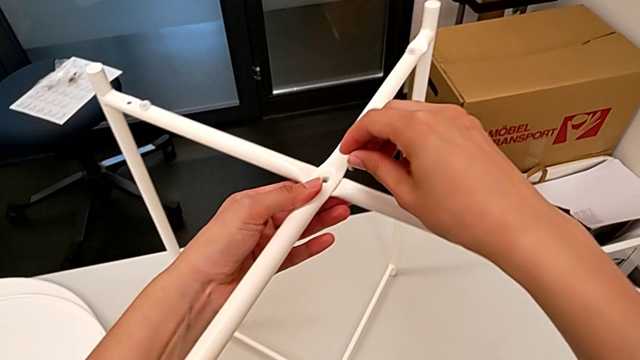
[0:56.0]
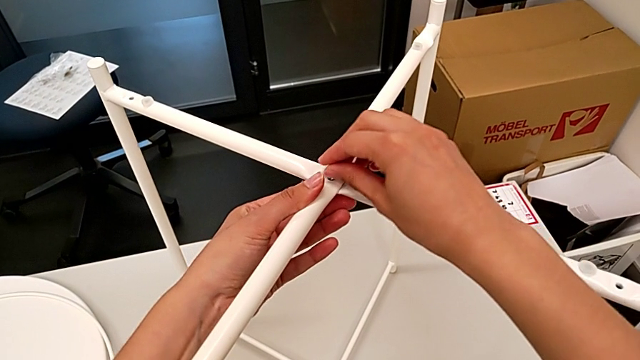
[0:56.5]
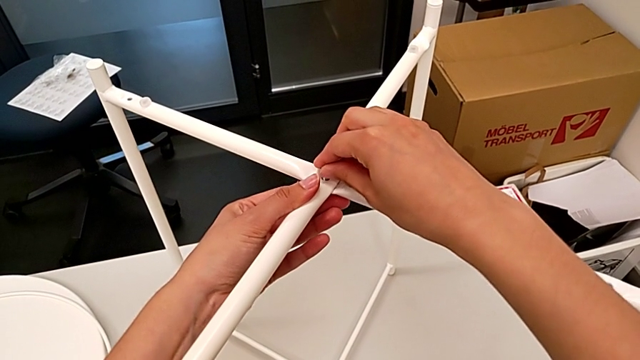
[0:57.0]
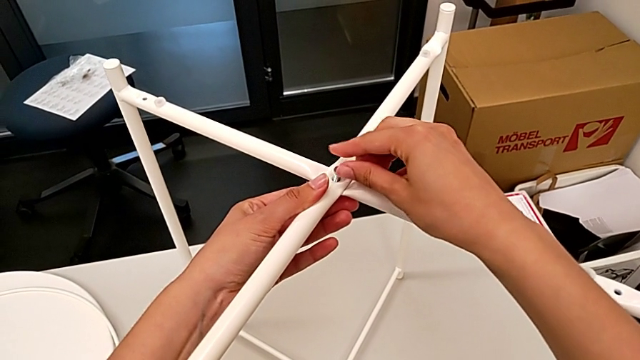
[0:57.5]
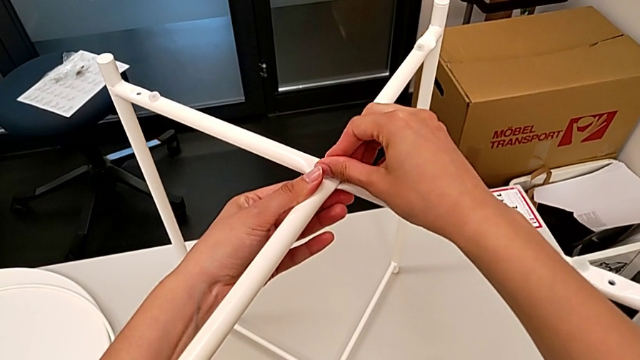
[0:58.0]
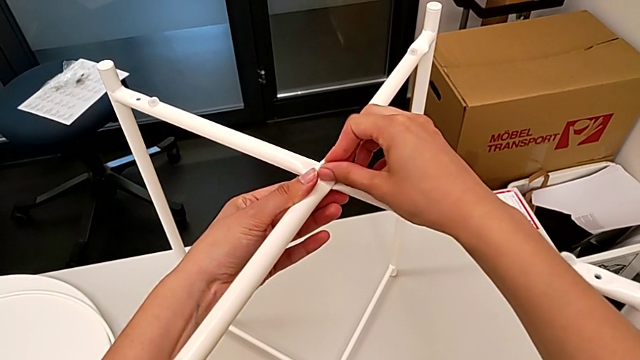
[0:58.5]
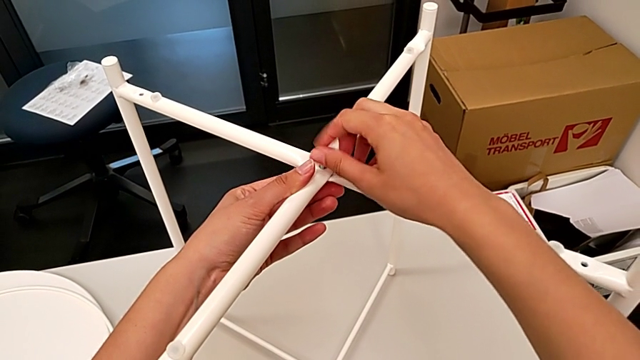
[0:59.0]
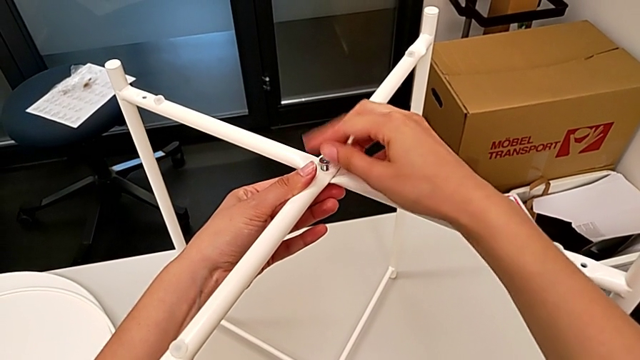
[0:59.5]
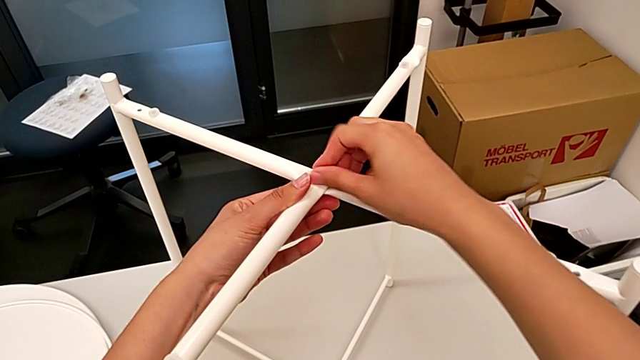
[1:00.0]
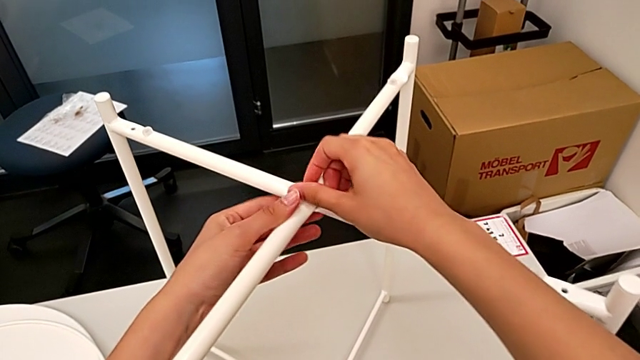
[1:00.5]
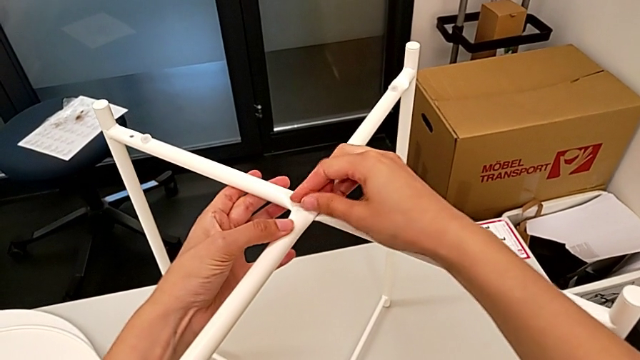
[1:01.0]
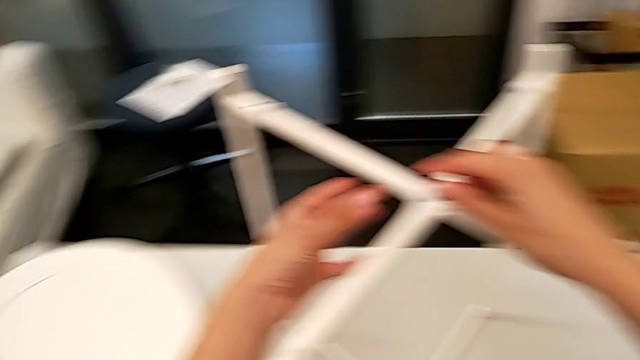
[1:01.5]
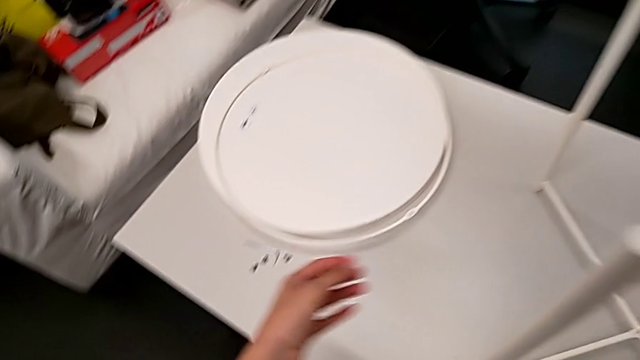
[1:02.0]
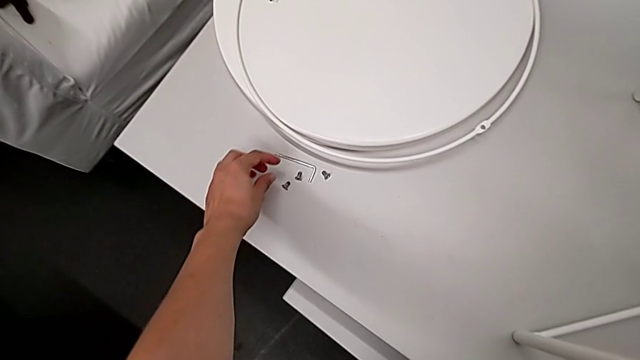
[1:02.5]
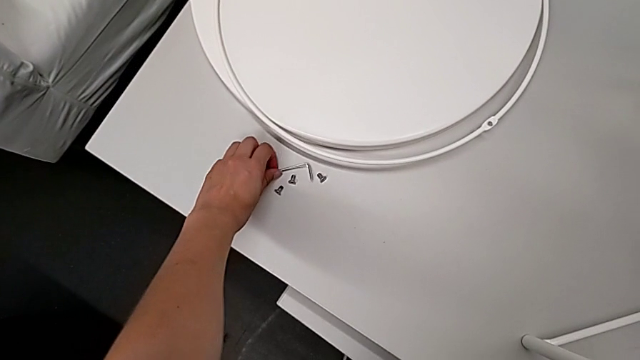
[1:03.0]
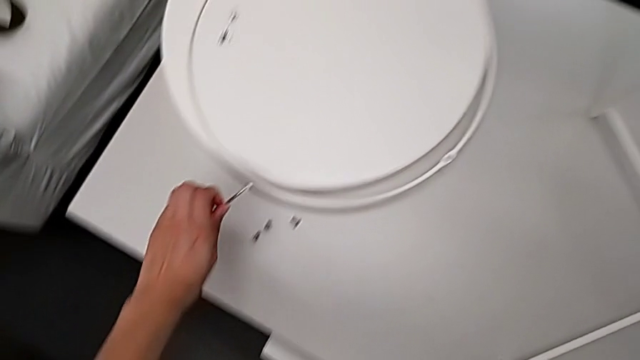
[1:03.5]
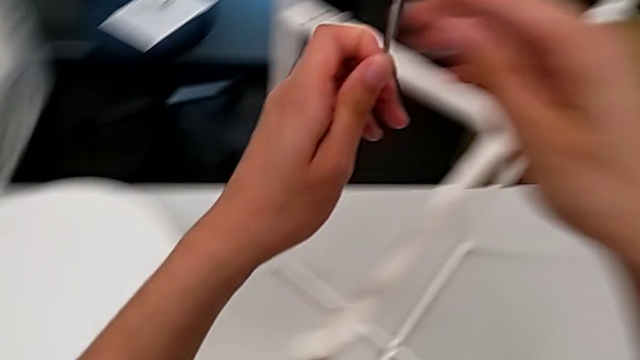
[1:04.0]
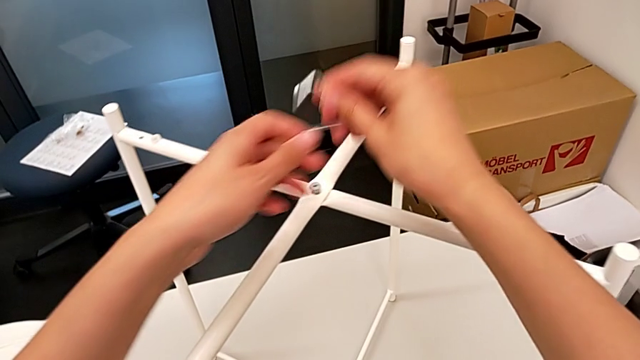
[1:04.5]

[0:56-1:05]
The camera wearer is assembling the legs. They insert the first hex socket head, screw the top leg, approach the Allen wrench and grab it twice.

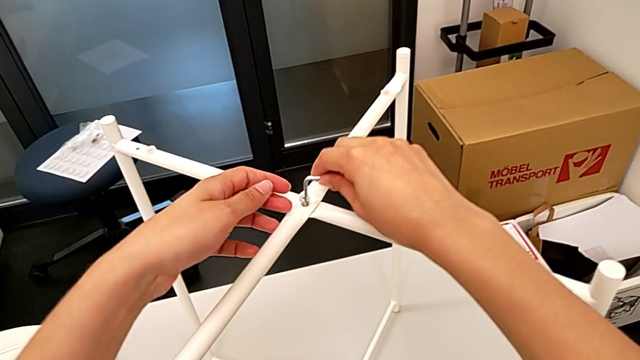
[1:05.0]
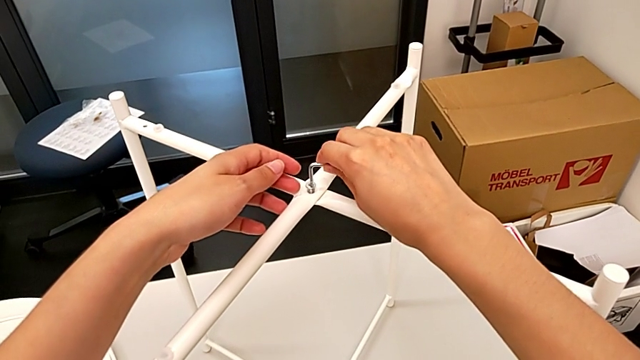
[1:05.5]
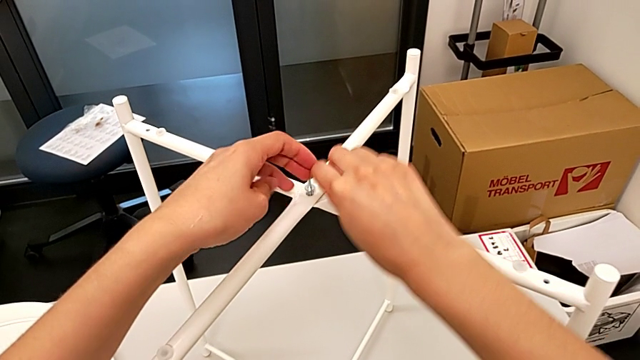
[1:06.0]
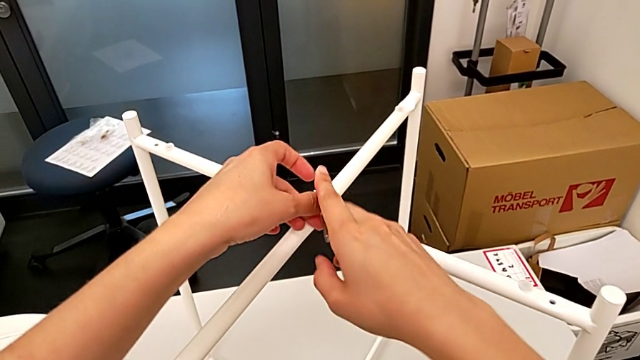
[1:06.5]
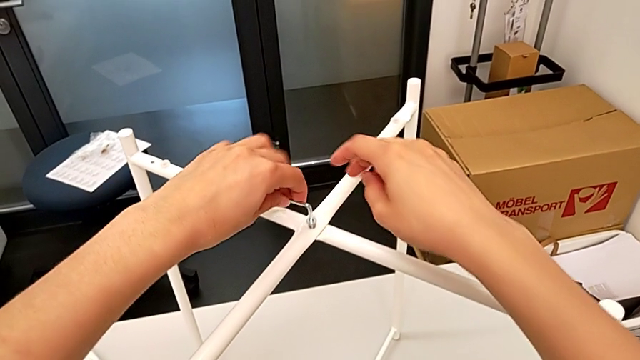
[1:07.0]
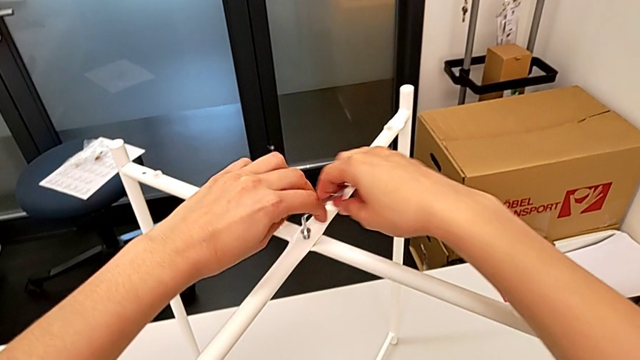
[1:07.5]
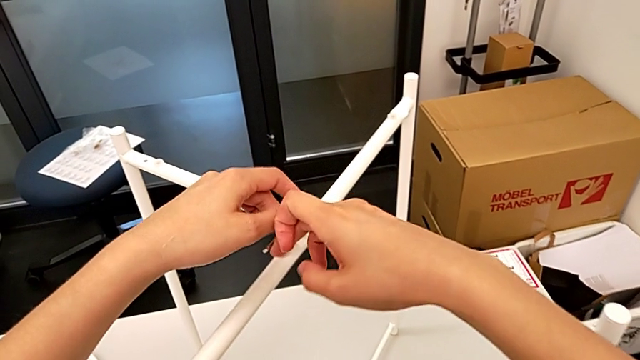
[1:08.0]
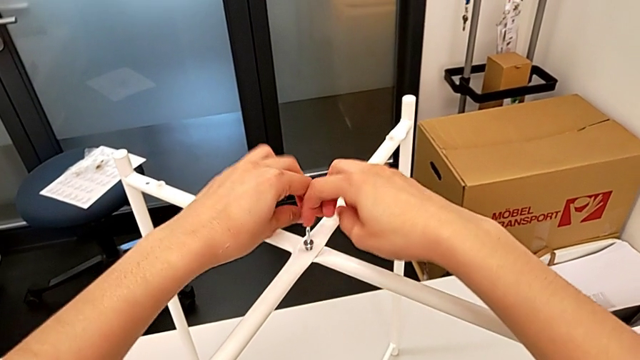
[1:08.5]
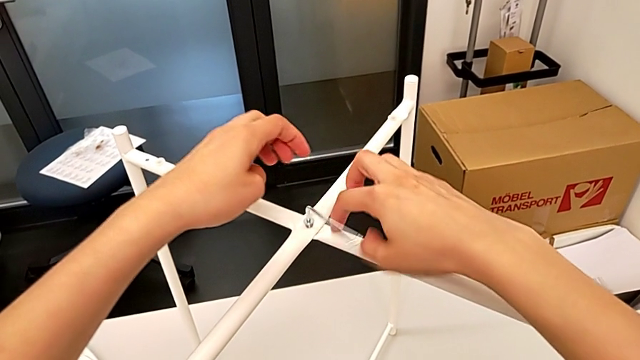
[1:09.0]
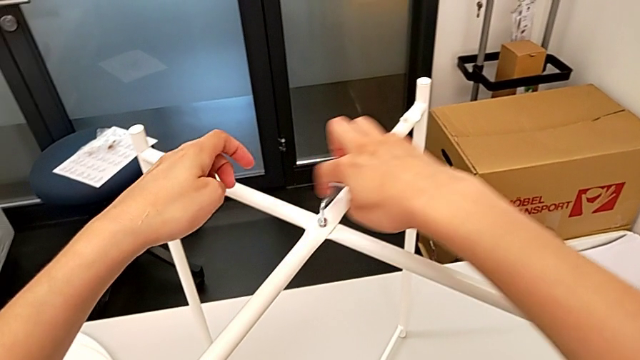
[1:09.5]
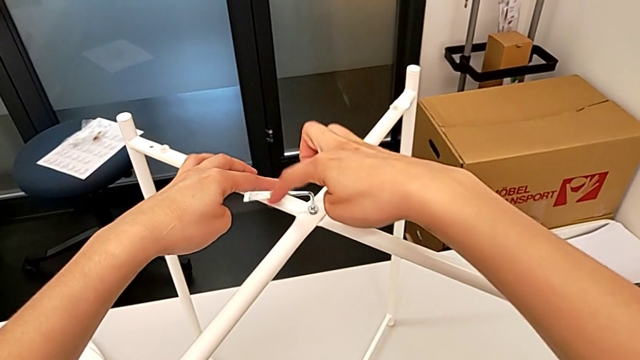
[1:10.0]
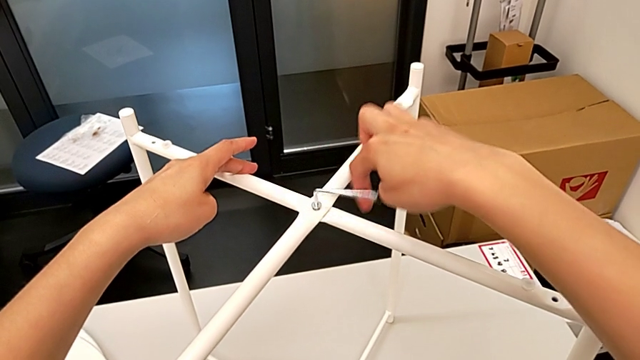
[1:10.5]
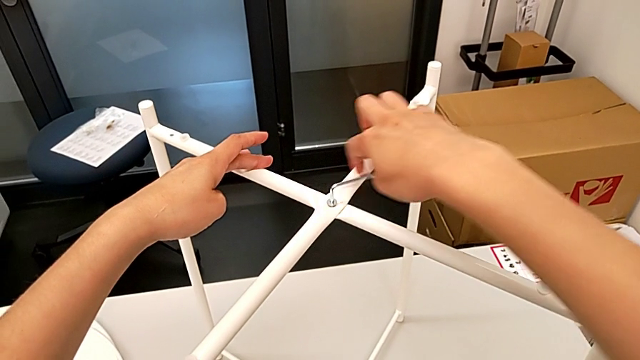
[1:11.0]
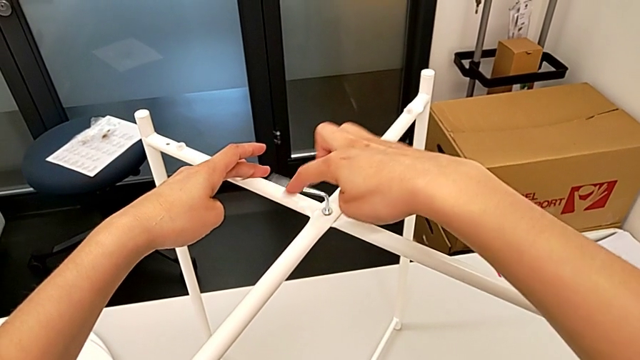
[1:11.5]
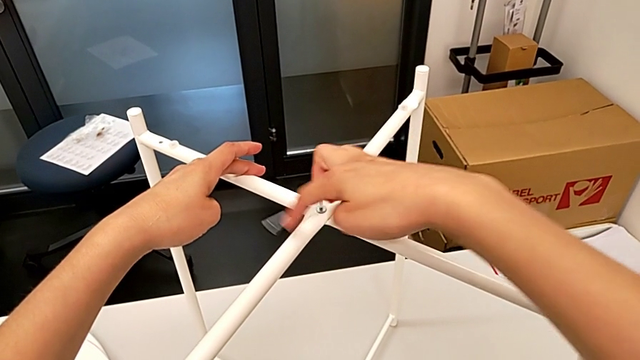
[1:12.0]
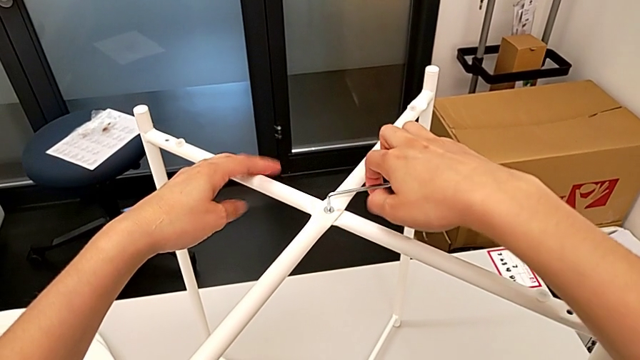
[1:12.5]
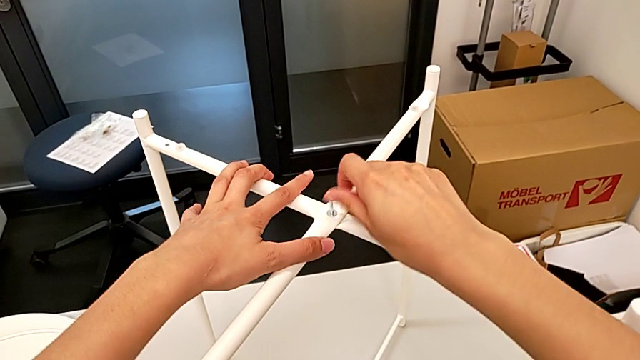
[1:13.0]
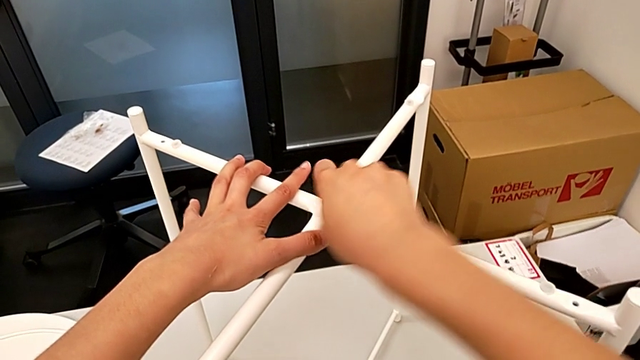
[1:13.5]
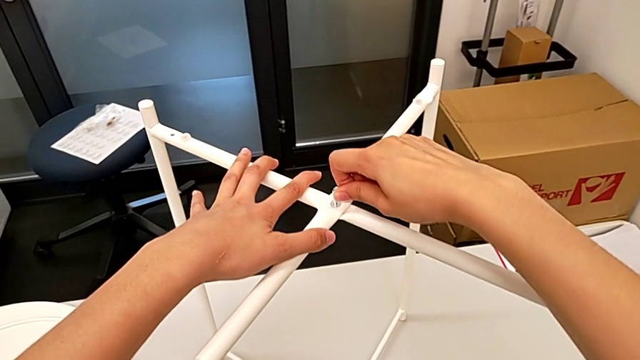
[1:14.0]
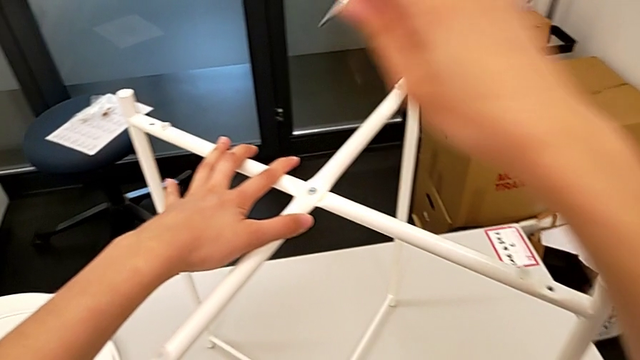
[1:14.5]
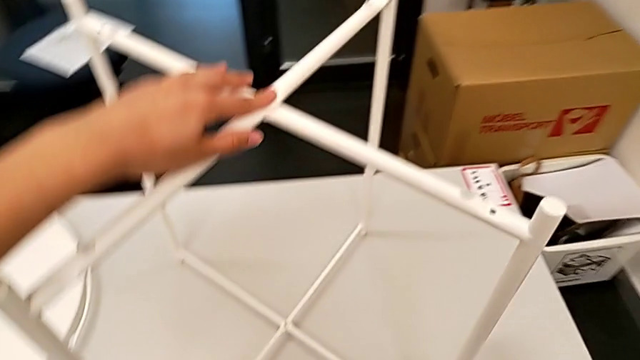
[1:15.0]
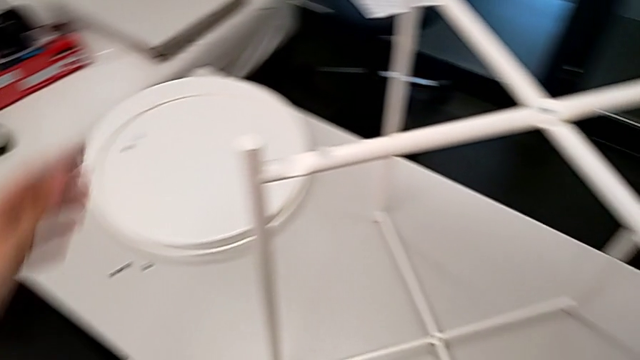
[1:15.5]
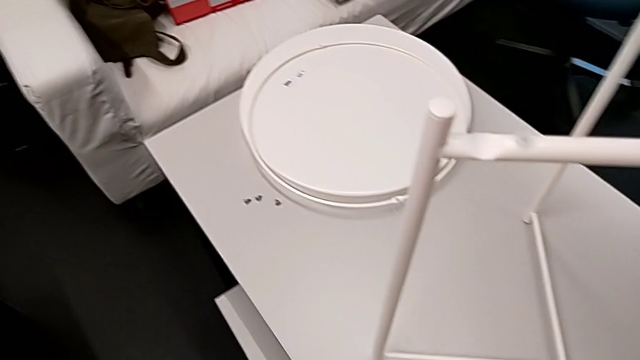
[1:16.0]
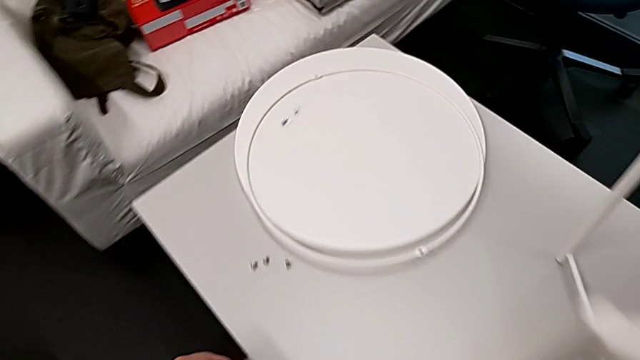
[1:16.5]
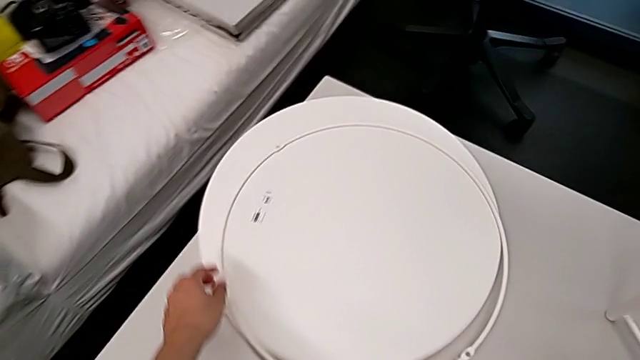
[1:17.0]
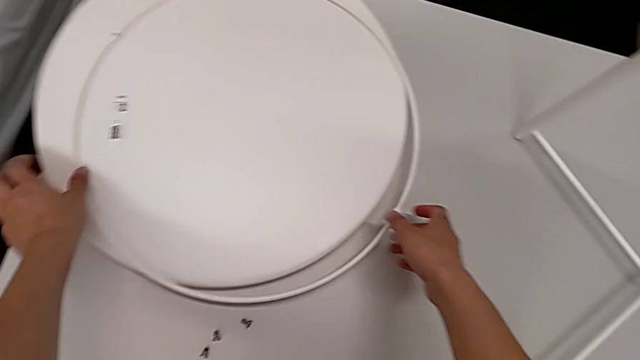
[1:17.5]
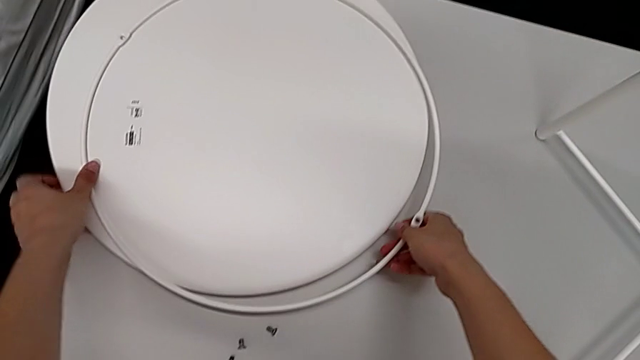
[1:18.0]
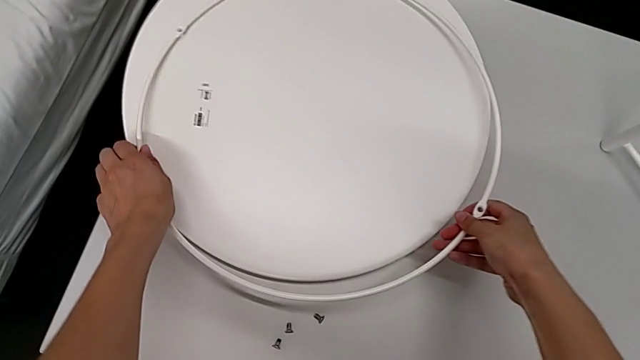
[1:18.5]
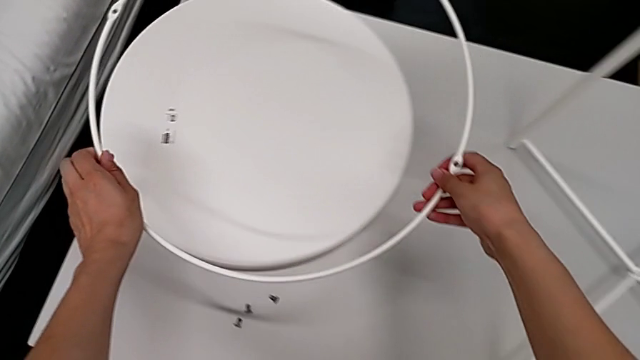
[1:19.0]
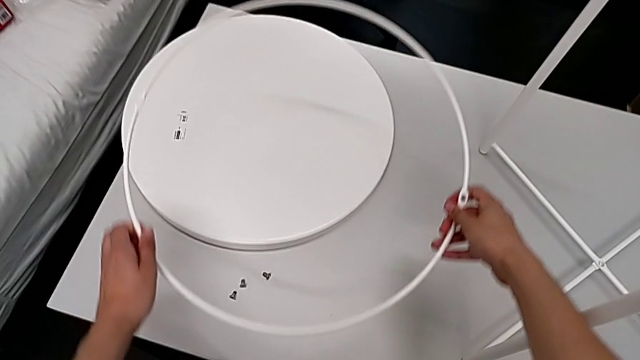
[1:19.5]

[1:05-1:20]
The camera wearer is assembling the legs. They insert the Allen wrench, screw the top leg, approach the circle and wrongly grab it.
